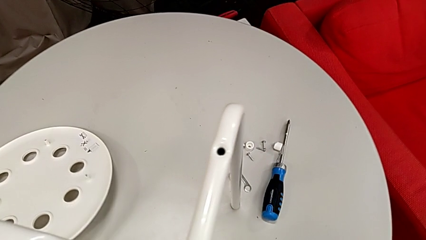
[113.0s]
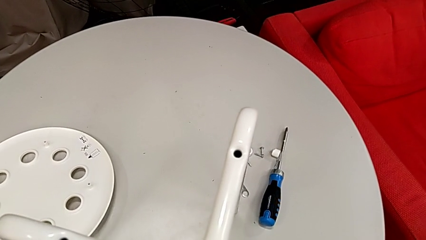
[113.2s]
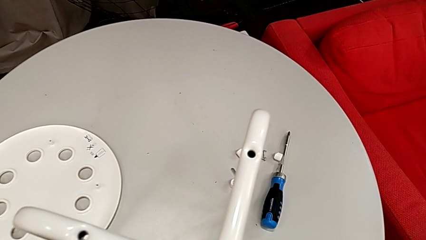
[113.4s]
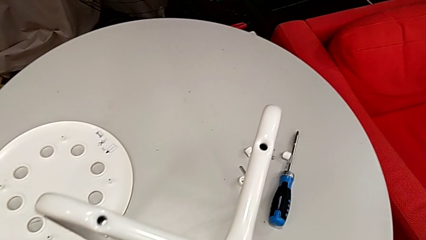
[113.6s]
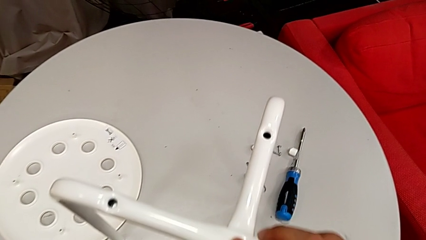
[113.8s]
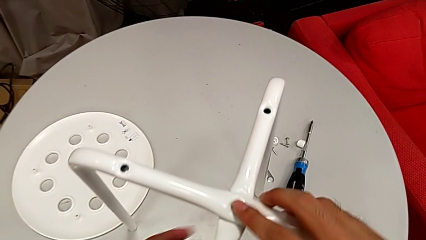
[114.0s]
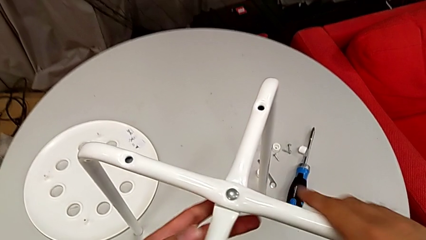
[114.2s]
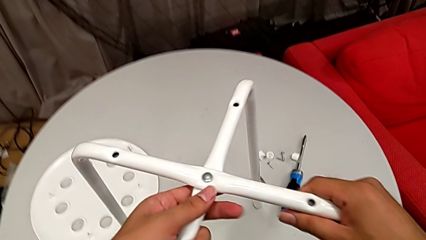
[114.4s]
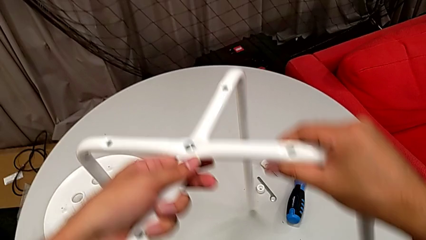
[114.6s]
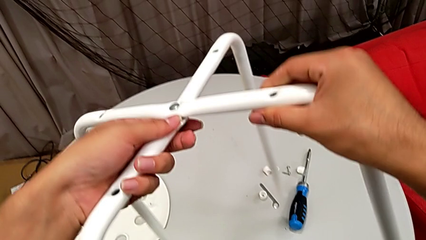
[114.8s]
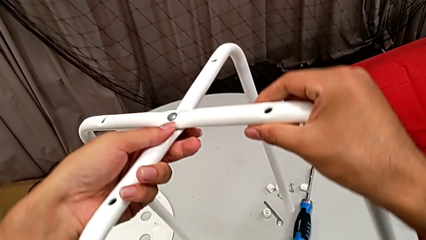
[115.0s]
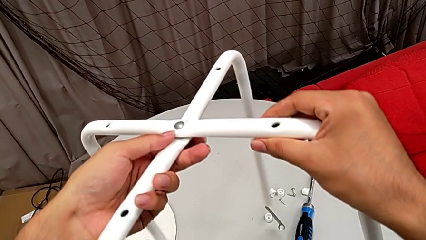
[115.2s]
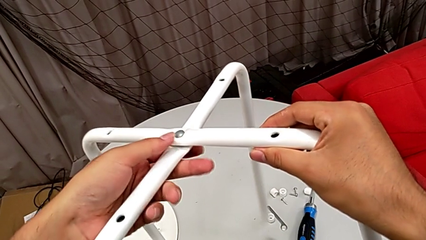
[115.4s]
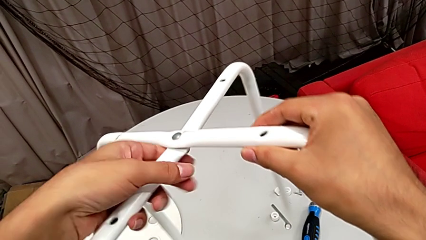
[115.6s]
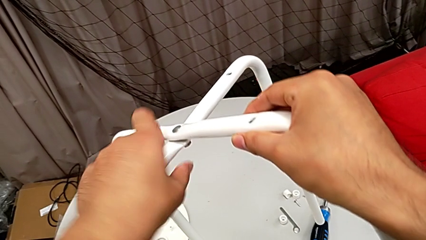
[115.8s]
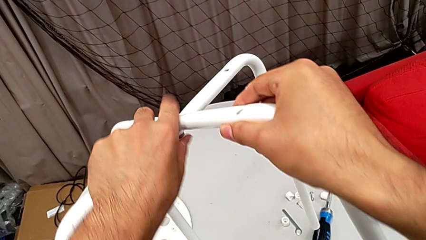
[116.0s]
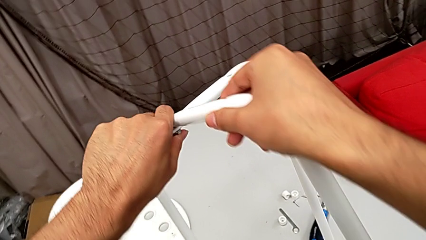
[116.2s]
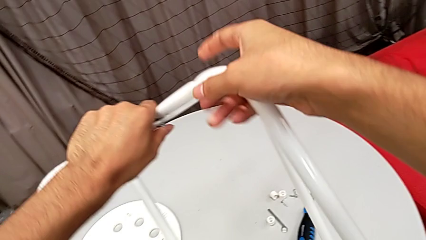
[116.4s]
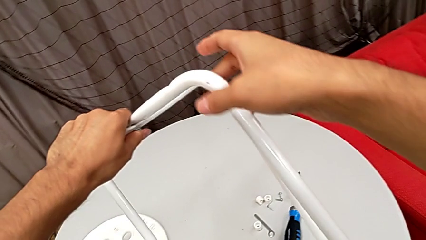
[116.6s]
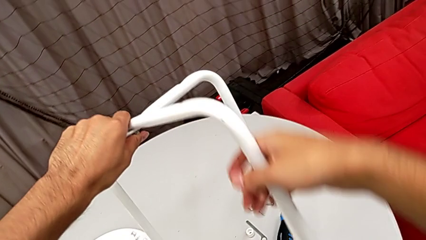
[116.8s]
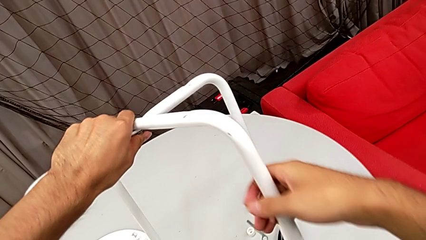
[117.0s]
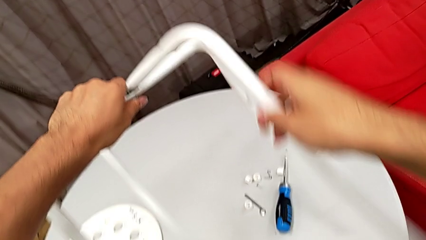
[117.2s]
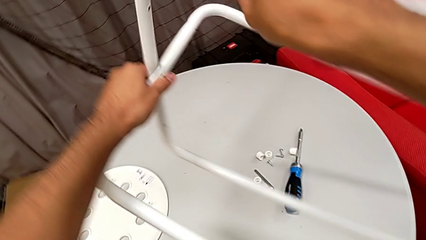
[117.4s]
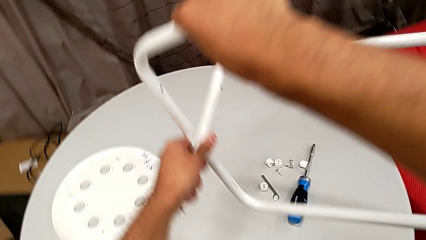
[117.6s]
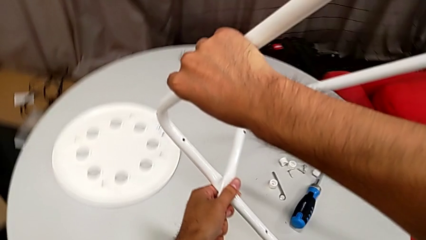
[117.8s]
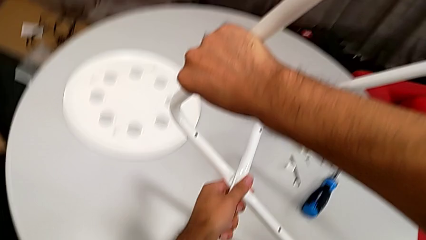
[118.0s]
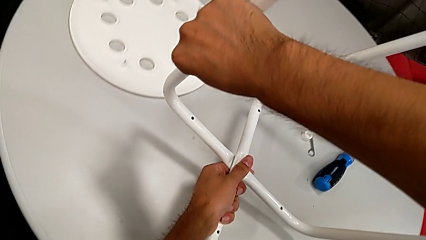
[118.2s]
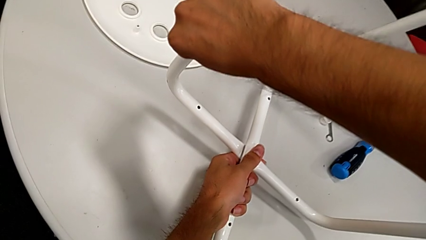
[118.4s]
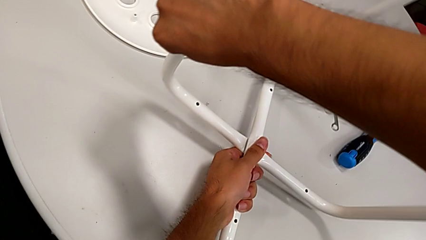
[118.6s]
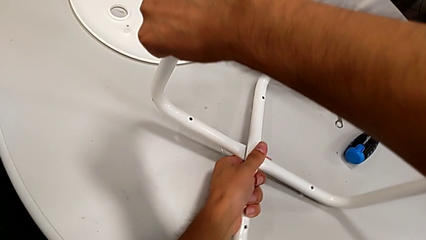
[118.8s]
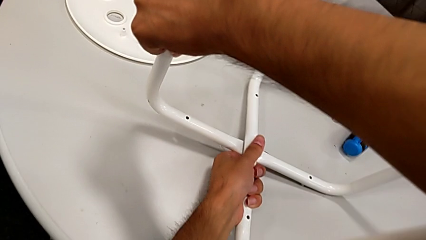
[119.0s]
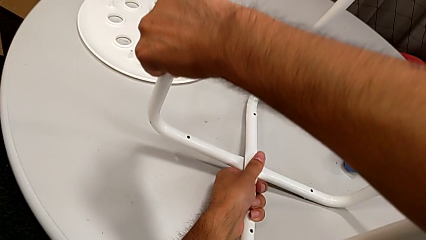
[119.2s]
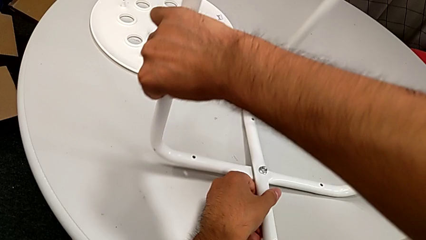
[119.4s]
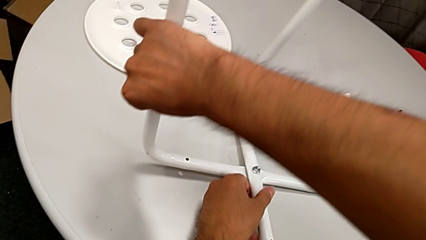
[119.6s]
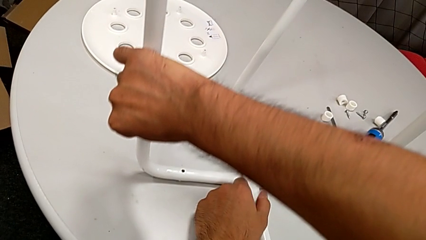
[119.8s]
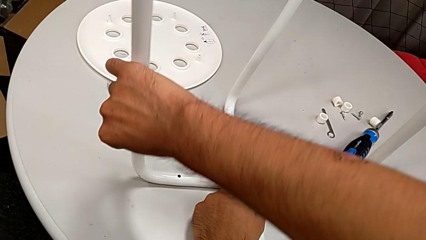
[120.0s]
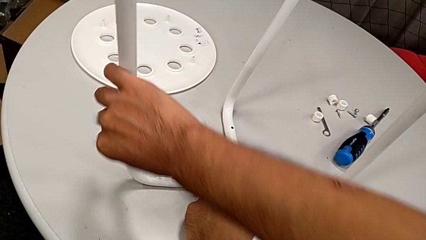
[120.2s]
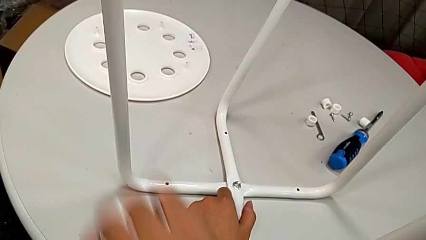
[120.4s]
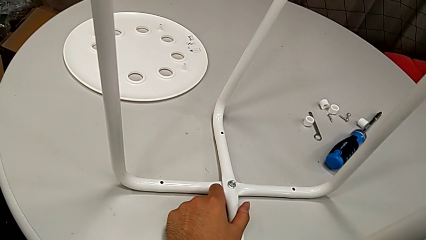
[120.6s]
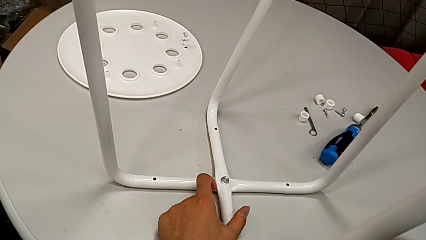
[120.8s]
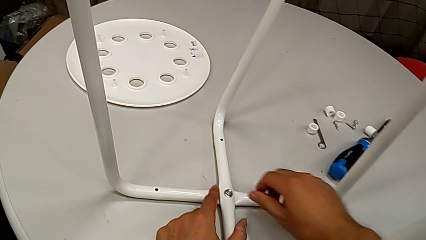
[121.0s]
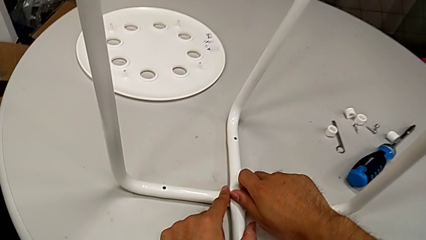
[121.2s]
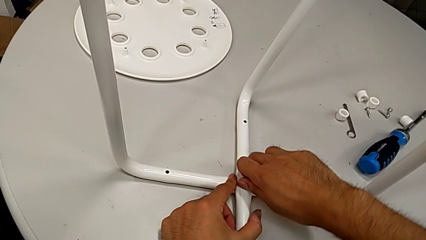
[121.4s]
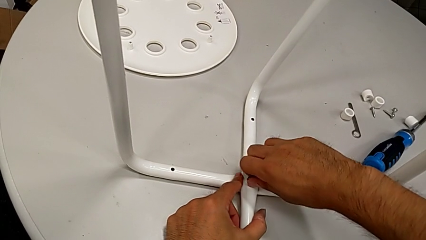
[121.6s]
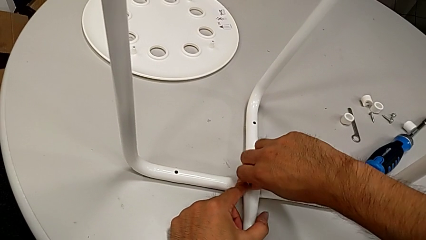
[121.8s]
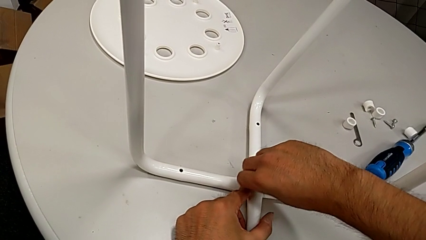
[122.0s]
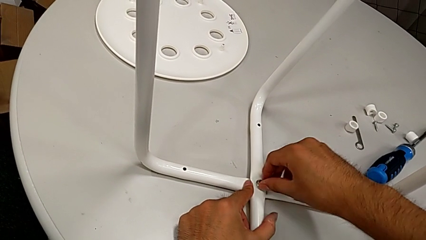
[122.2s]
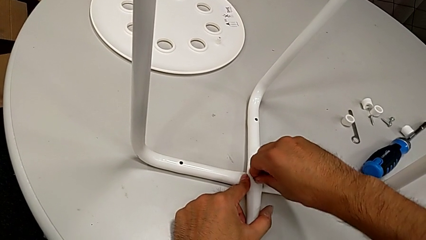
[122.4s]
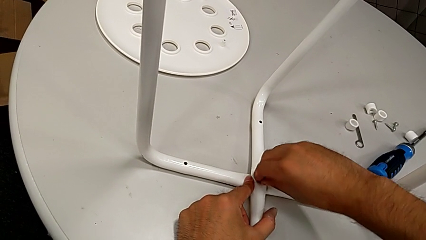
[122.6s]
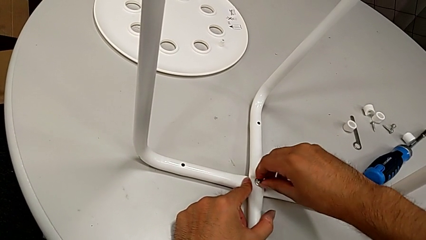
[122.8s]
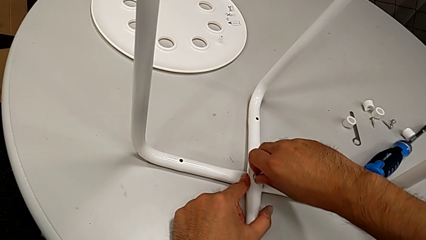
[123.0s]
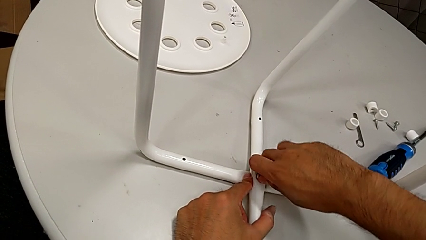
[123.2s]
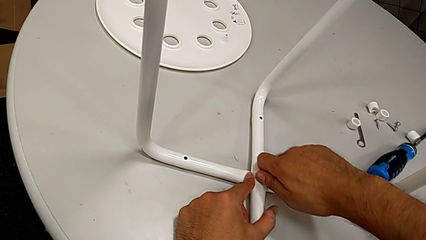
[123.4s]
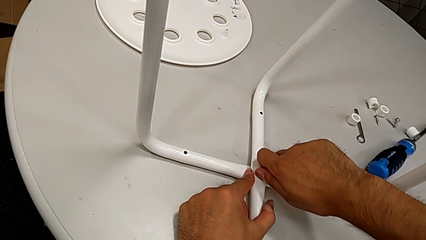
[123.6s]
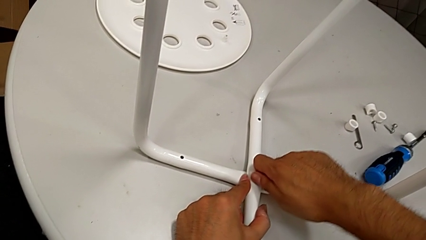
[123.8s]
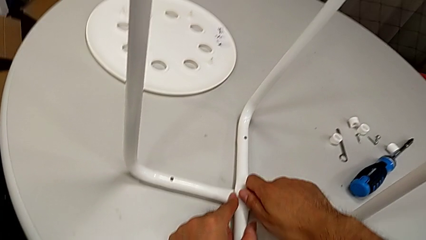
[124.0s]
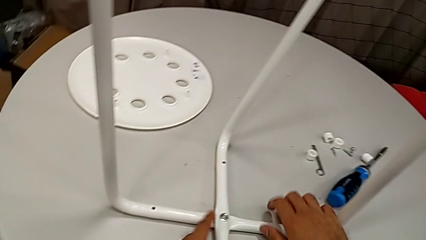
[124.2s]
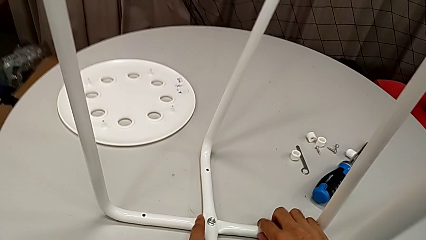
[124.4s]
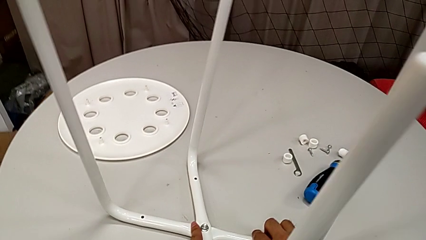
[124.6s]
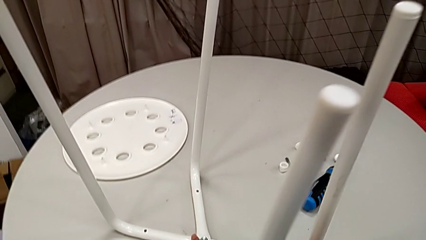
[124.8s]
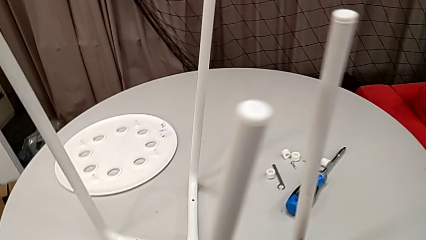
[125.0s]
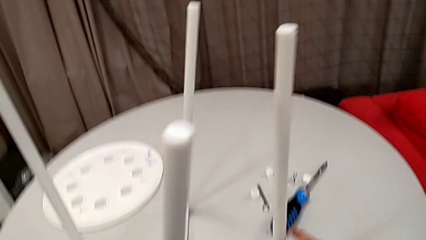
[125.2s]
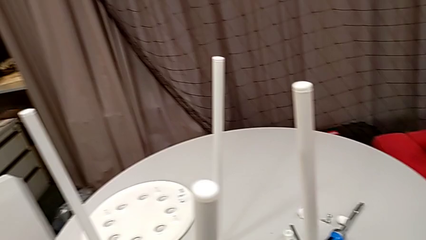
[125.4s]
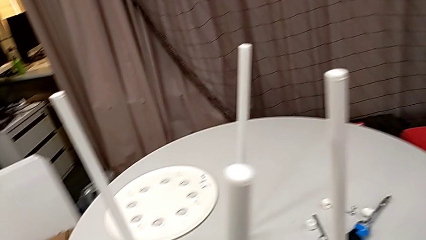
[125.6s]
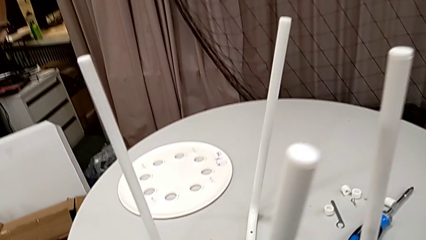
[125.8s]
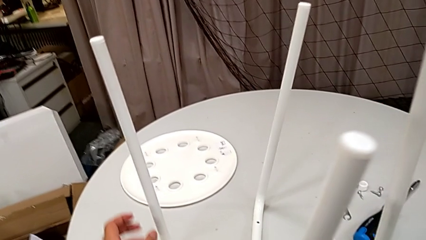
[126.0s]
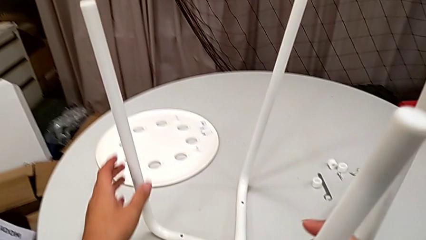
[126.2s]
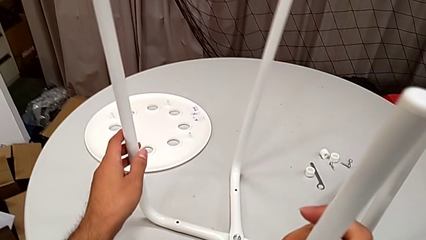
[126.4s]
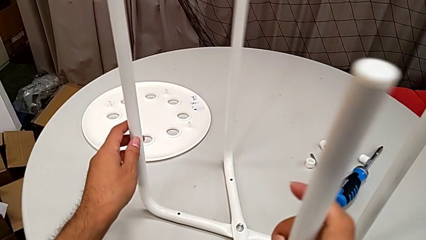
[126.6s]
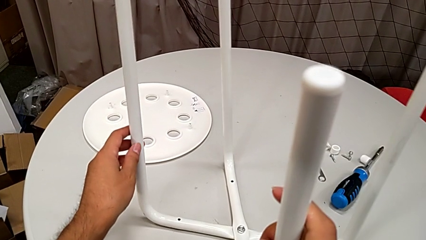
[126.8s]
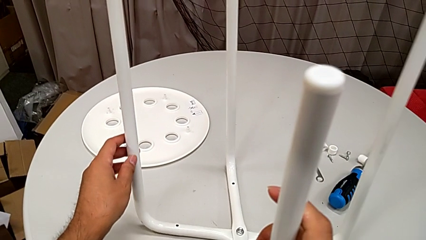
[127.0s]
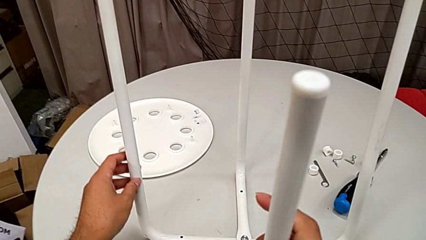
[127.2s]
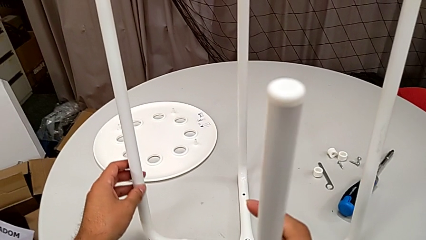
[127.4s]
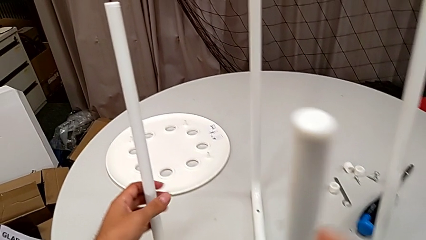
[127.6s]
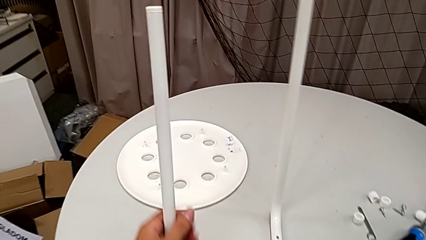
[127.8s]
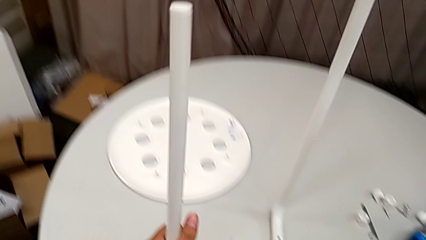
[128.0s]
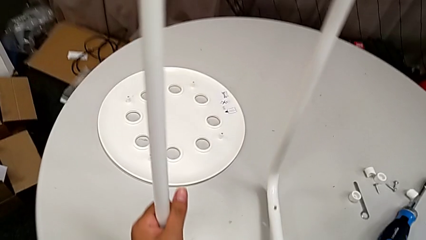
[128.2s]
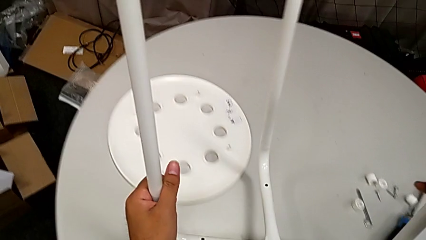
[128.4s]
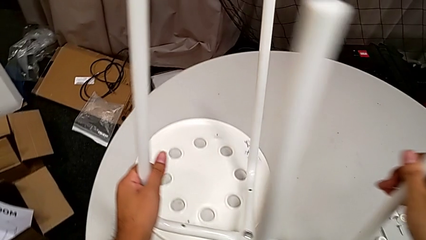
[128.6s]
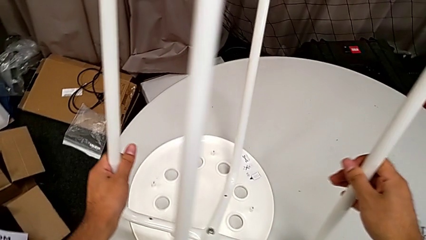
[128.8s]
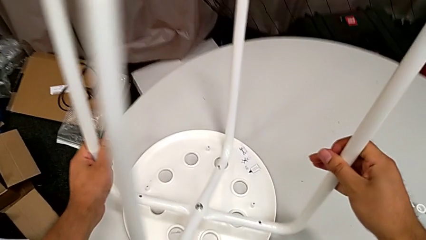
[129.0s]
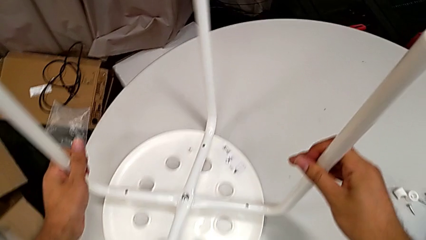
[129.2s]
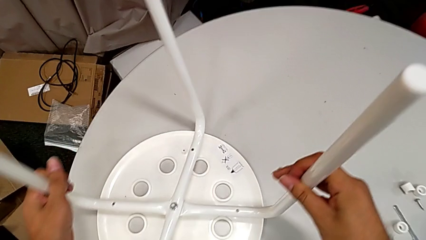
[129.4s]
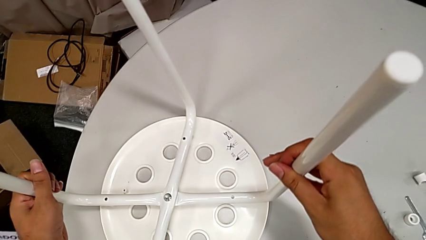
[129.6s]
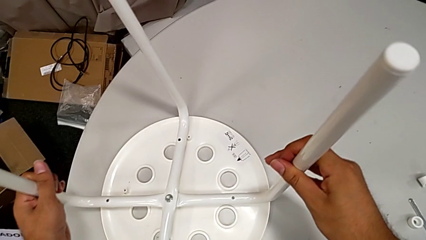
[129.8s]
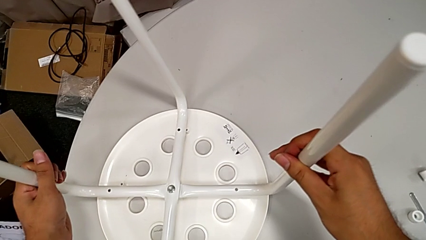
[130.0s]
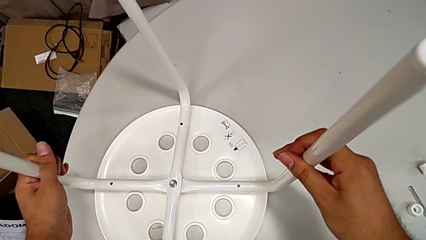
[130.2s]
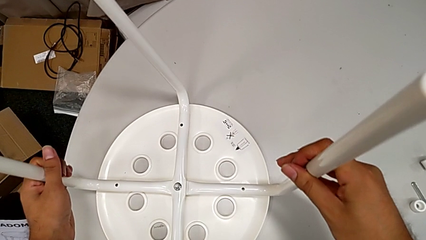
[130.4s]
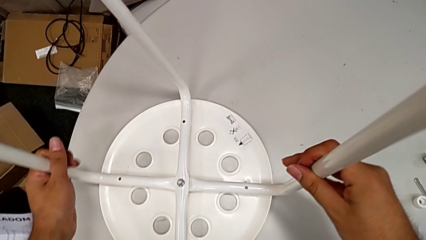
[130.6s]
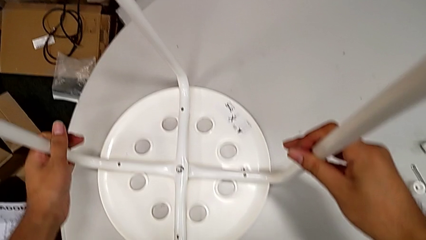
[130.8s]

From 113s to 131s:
The camera wearer is assembling the legs with the seat. They place the seat, lift the leg, rotate it, wrongly place it, screw the hex nut, slide the leg, lift it and place it.
